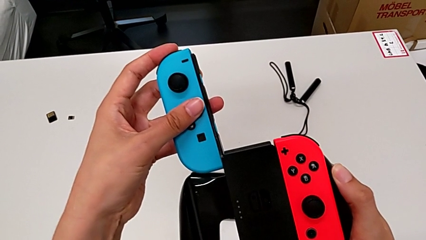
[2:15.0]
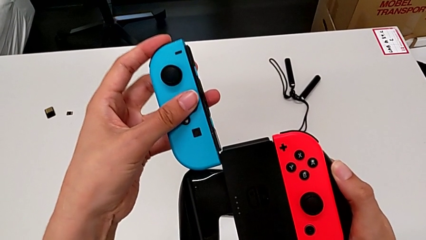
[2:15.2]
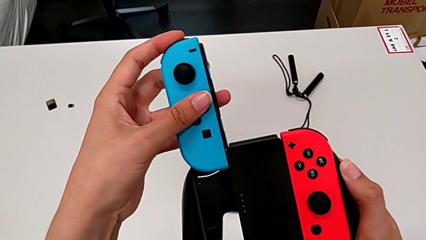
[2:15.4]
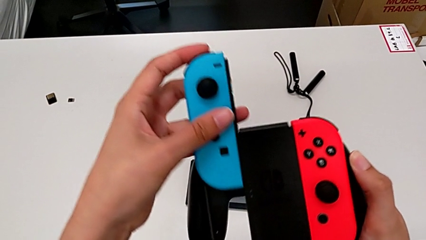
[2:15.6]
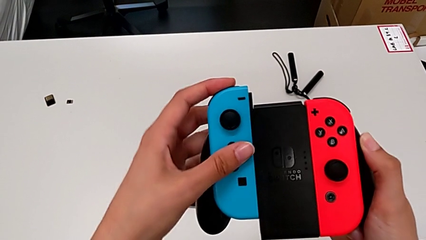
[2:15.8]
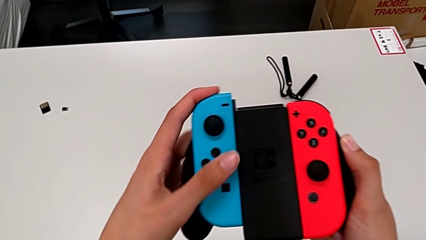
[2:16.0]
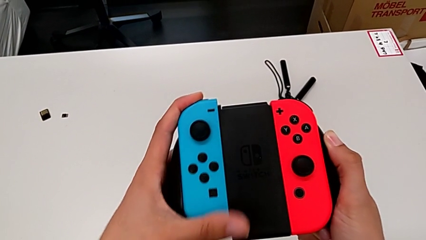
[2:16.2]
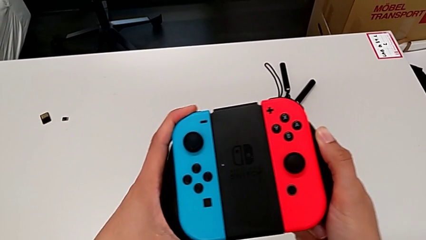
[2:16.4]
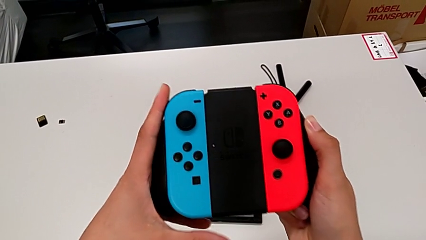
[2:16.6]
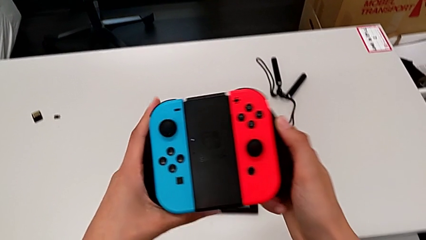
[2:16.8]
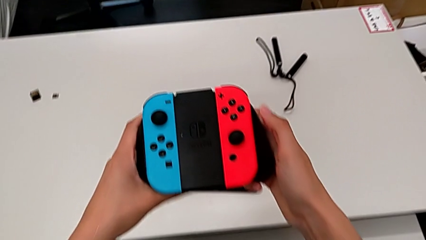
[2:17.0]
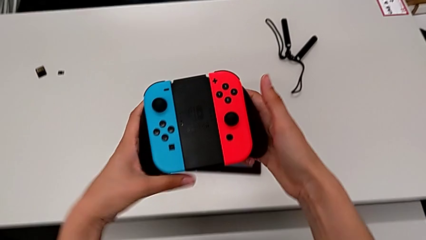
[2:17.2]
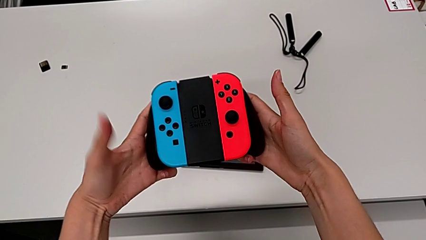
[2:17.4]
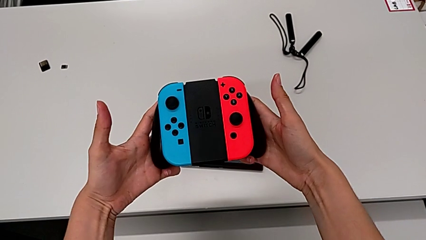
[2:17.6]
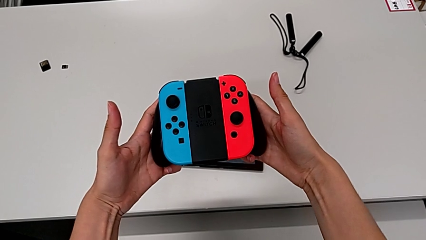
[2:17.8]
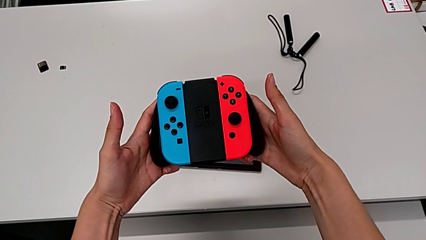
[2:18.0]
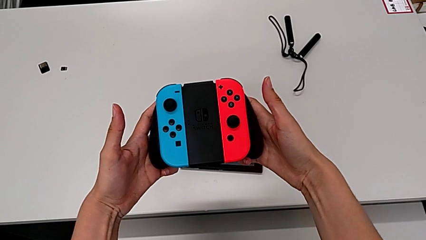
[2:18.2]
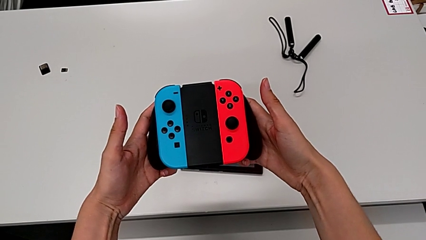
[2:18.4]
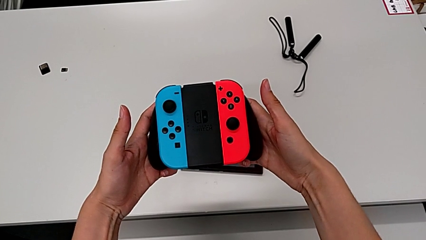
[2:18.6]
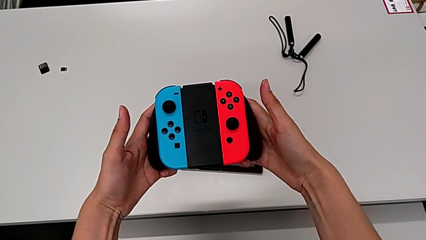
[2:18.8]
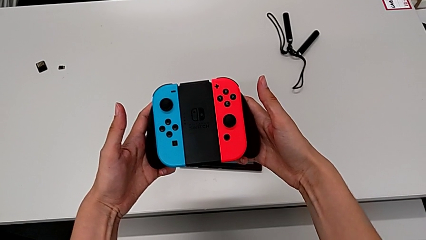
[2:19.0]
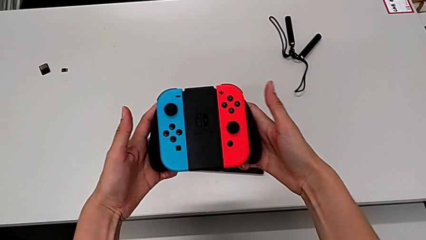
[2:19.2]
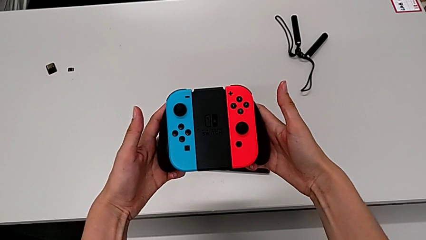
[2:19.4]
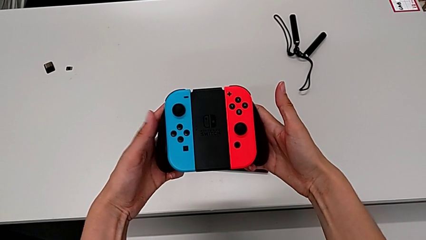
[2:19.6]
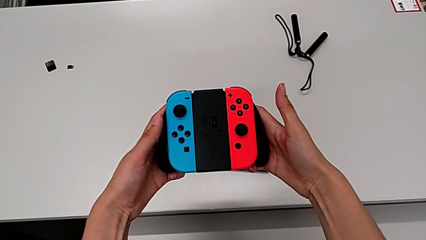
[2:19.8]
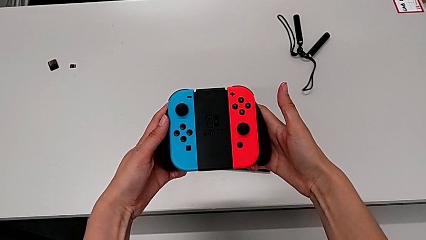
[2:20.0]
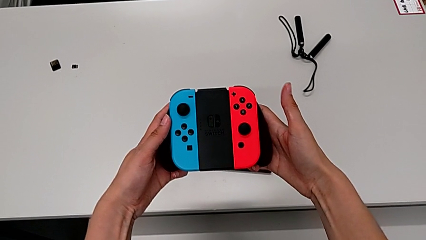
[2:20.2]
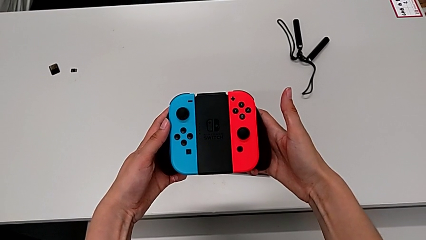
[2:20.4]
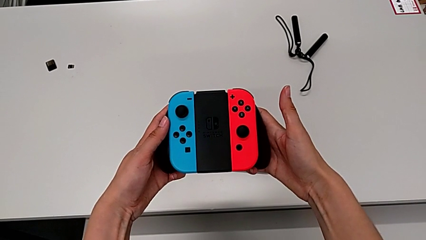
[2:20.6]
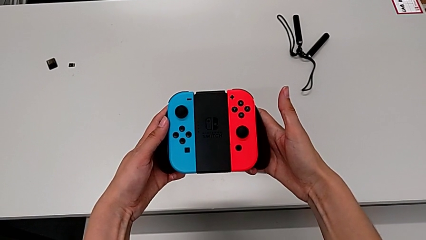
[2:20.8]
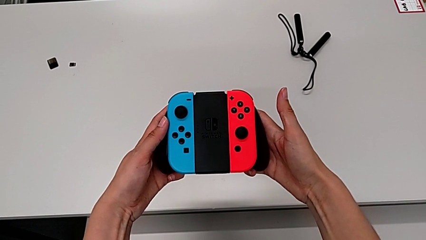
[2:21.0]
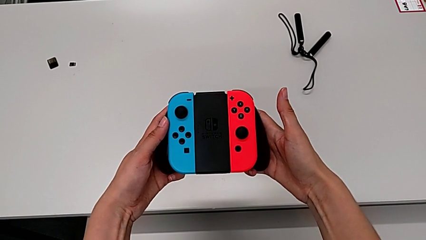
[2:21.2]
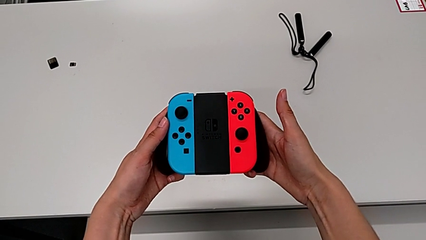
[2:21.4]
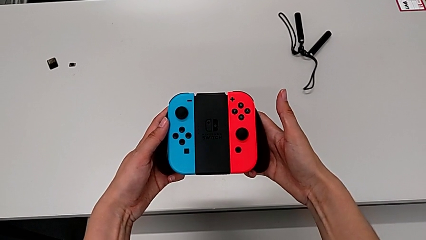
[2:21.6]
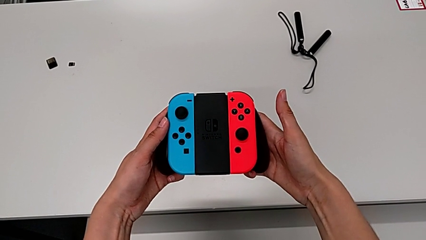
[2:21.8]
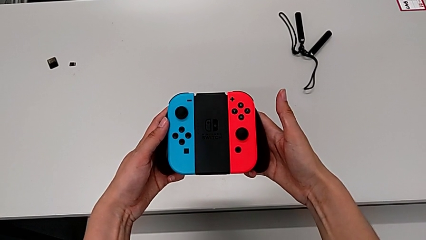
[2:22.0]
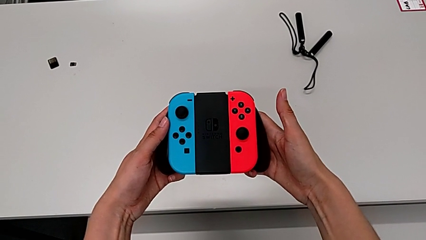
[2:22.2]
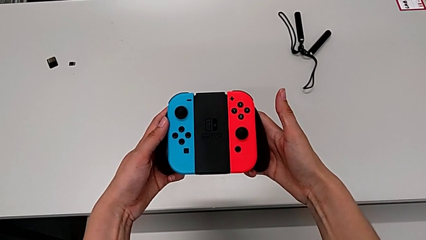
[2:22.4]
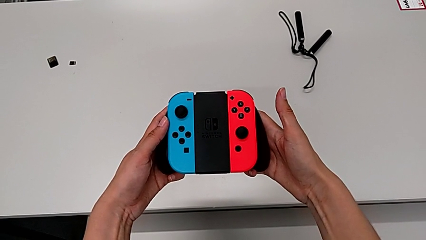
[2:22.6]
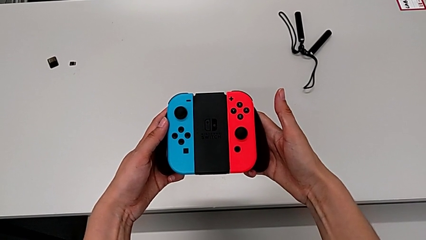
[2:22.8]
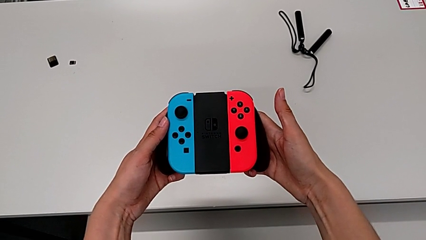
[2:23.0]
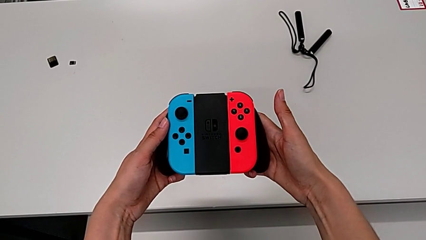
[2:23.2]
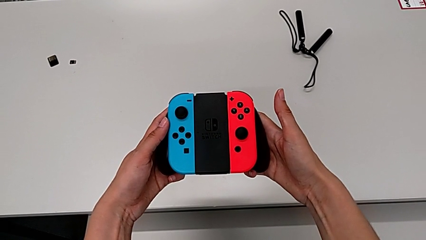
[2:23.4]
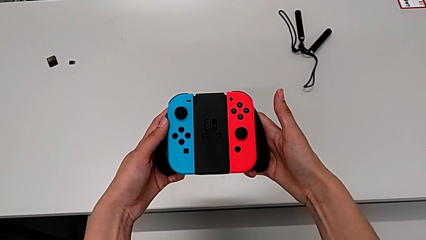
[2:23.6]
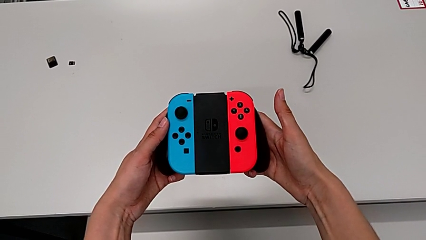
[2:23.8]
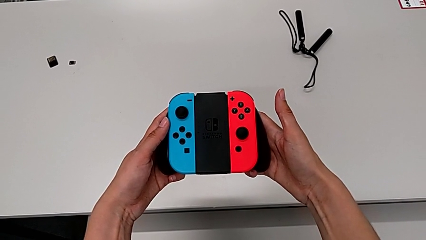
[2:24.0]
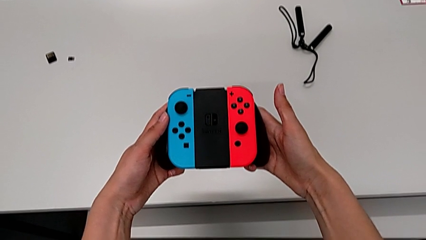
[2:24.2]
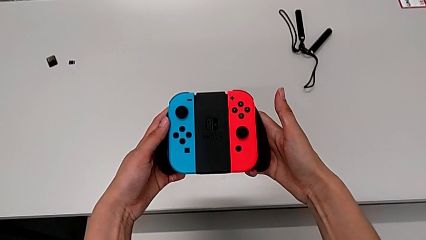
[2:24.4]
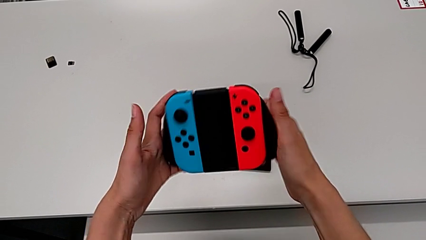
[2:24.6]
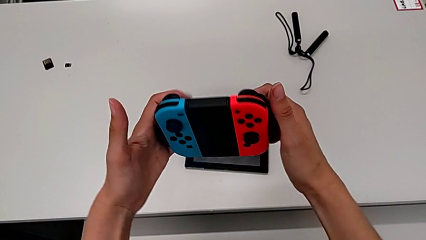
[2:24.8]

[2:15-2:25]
The camera wearer is inserting the controllers into the Joy-Con comfort grip. They insert the blue Joy-Con controller and hold the comfort grip.

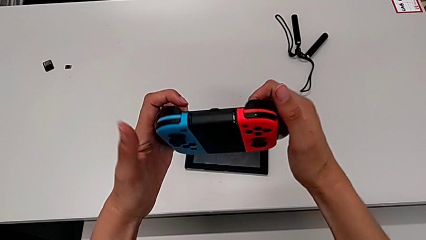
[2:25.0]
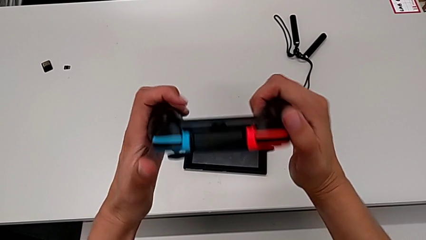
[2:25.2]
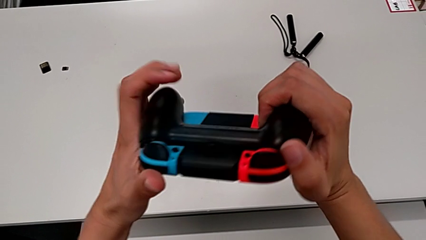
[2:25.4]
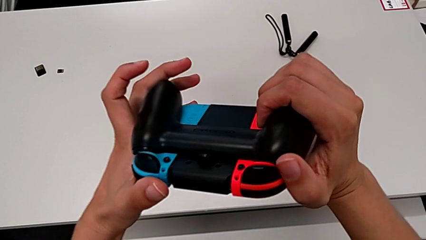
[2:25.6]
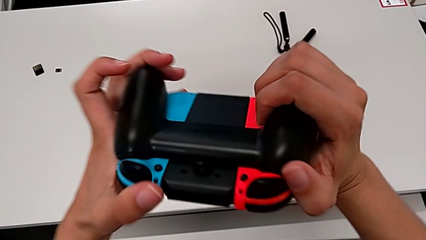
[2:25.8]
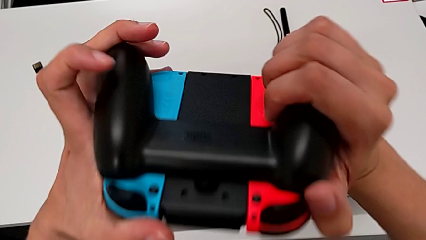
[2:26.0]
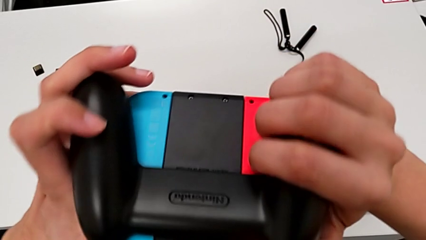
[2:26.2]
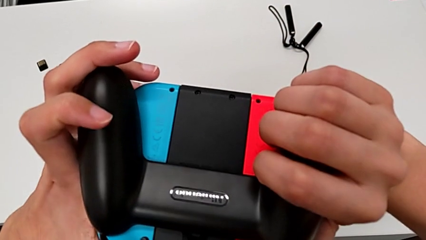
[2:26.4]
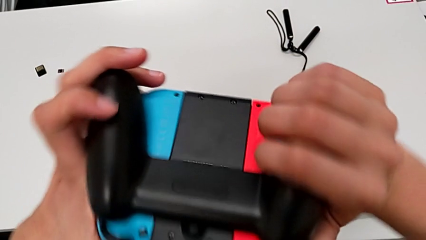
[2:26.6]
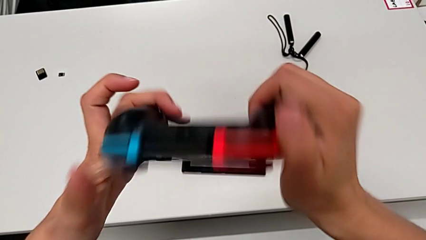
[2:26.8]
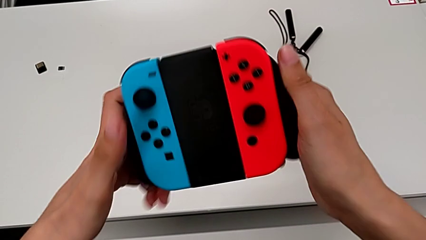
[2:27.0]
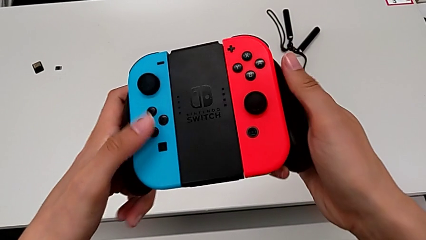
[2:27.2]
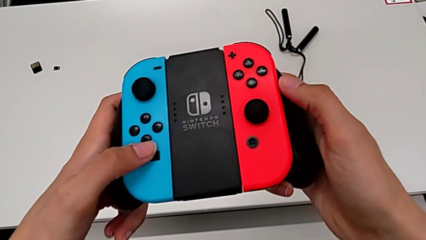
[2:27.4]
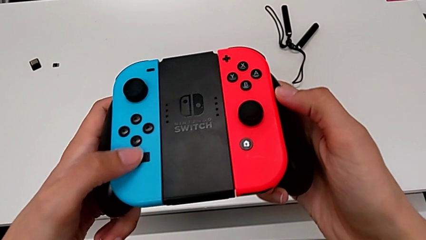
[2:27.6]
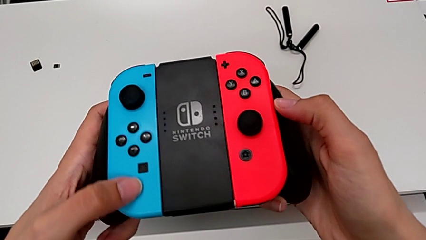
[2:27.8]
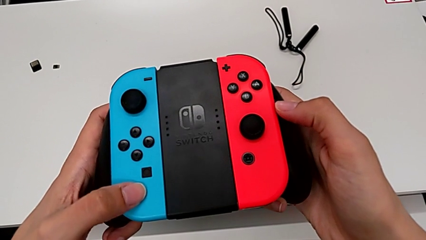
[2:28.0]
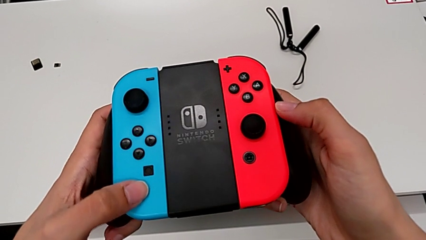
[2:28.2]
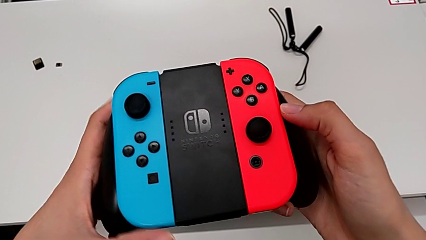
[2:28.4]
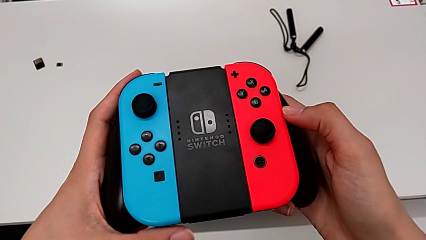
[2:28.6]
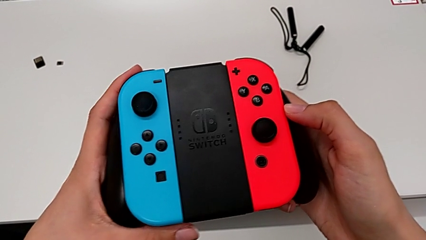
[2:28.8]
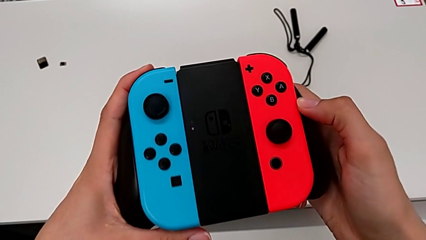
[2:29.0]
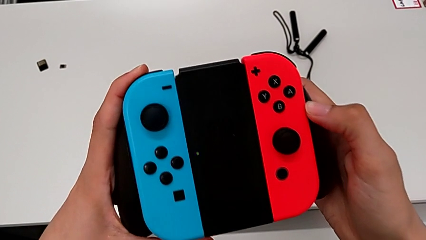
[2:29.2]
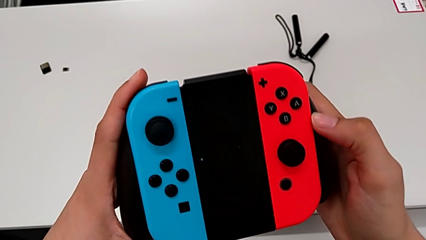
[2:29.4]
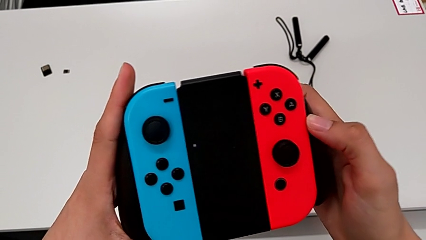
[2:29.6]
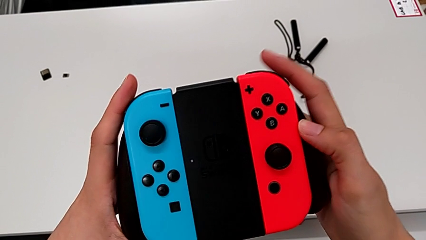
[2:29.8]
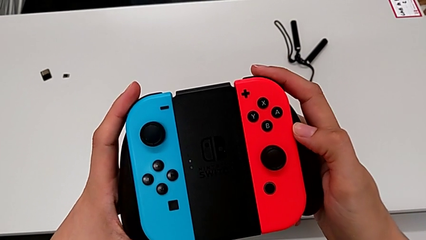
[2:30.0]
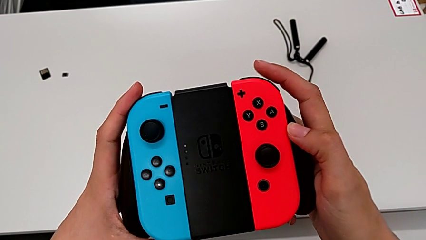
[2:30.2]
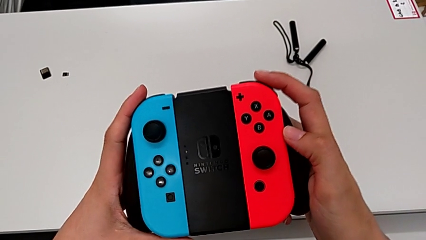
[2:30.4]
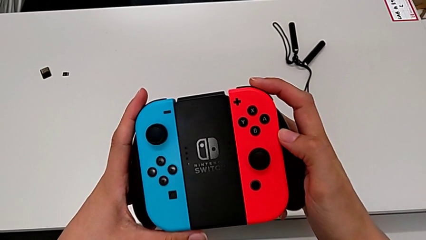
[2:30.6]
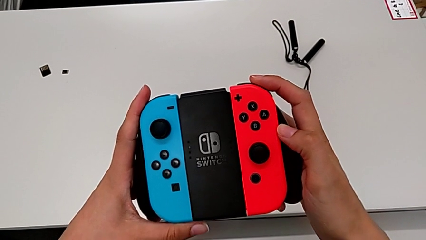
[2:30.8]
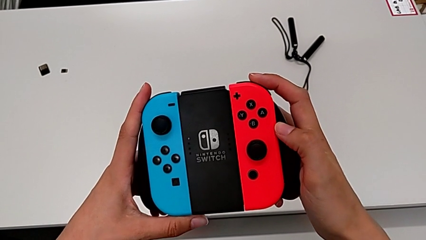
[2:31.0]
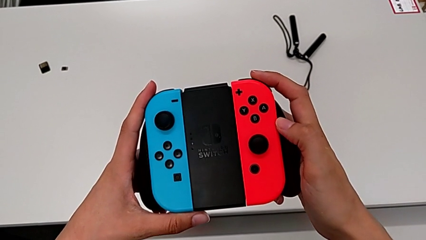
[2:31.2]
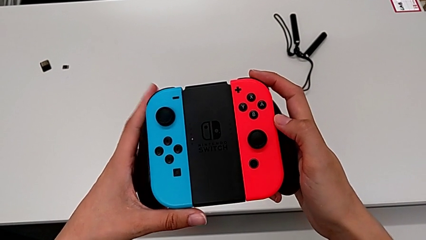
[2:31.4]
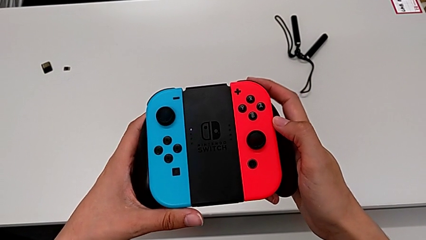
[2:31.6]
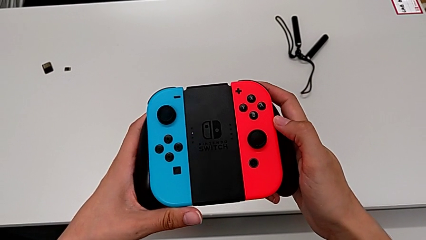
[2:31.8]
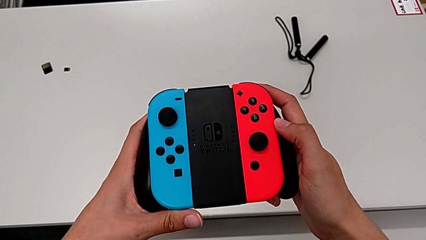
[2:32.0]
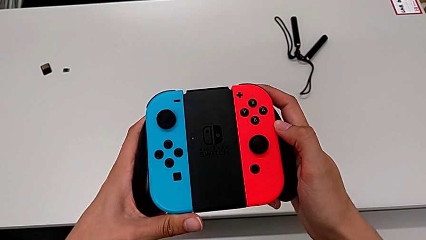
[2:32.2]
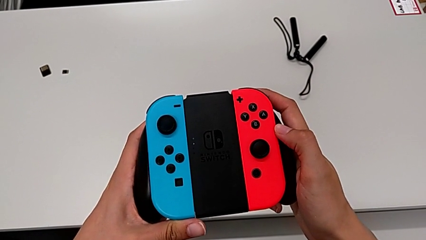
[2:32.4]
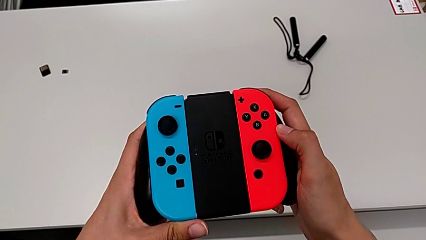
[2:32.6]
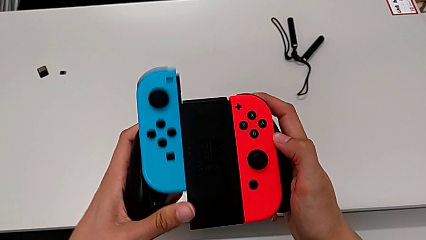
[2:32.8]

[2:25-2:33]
The camera wearer is removing the Joy-Cons from the comfort grip. They flip the comfort grip, inspect it and push the blue Joy-Con controller.
